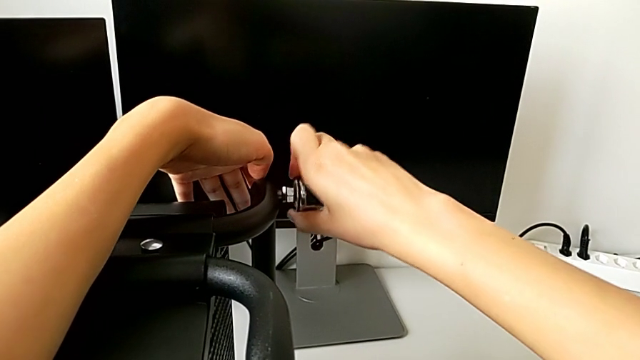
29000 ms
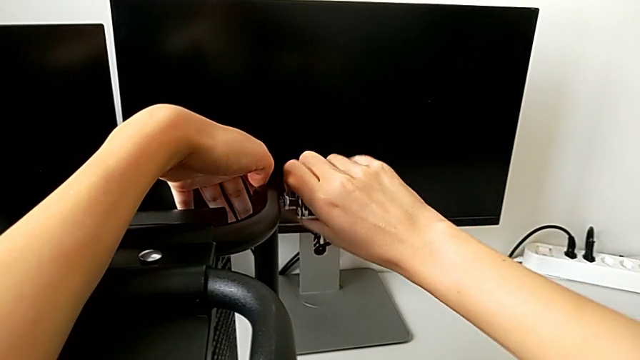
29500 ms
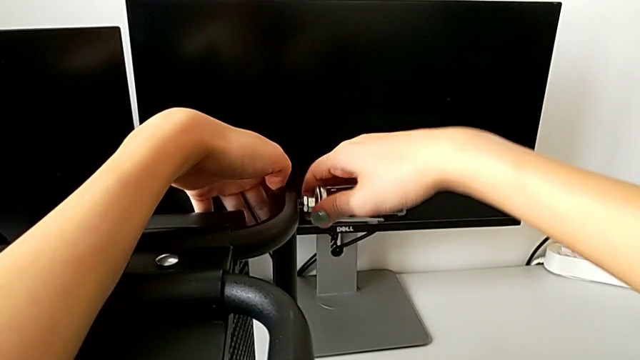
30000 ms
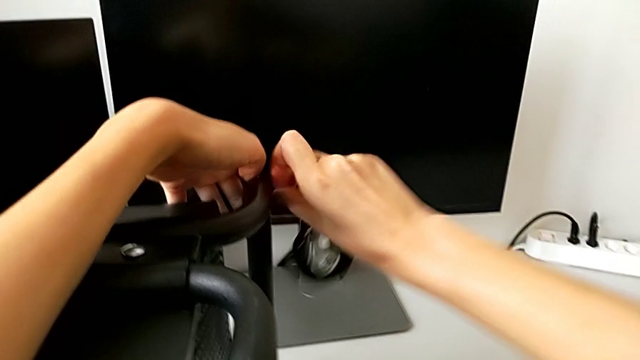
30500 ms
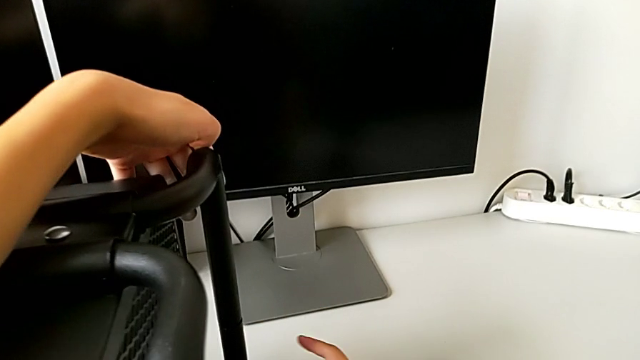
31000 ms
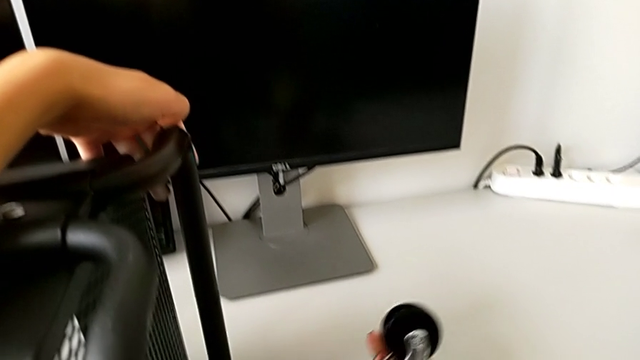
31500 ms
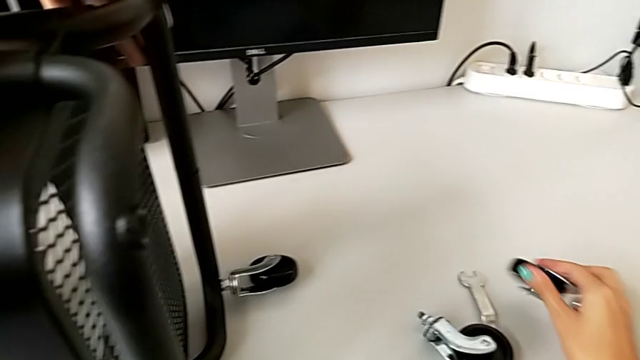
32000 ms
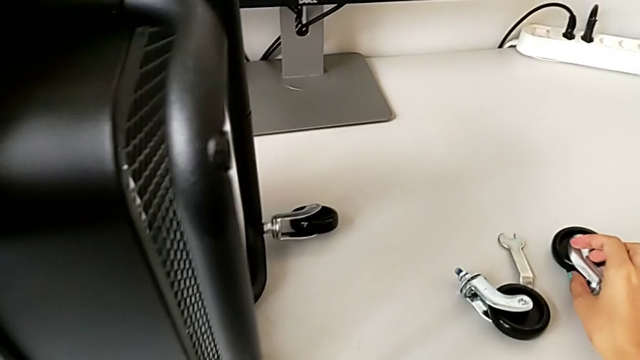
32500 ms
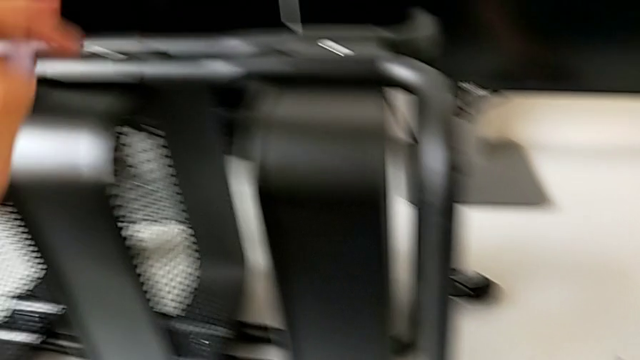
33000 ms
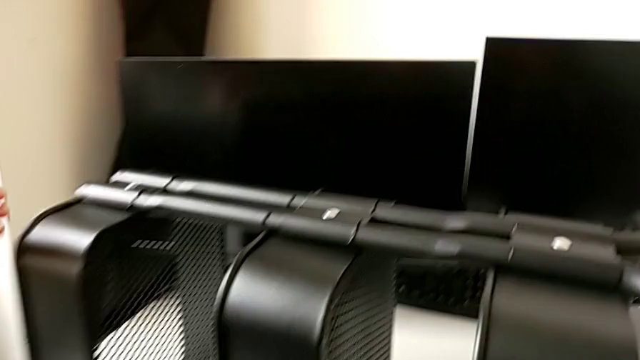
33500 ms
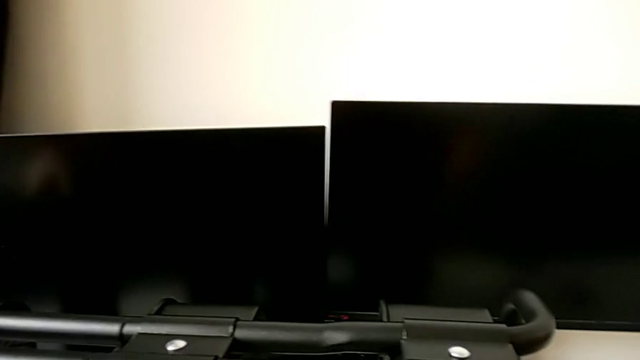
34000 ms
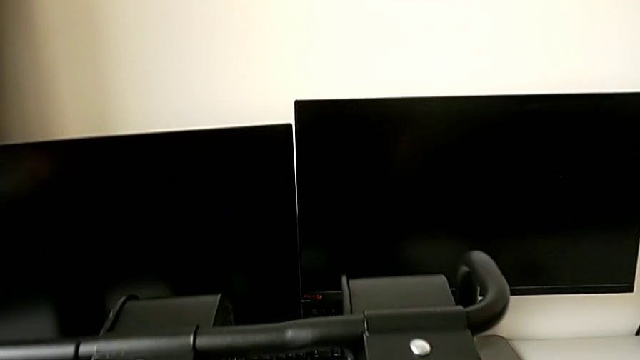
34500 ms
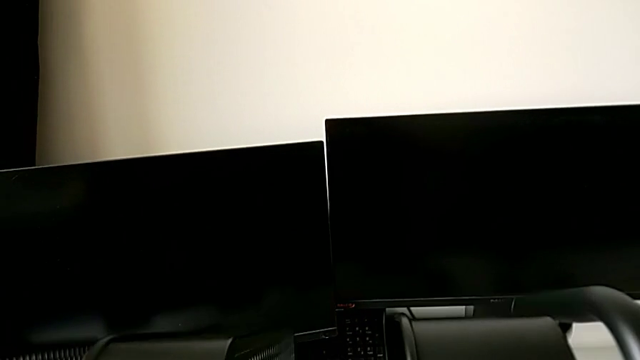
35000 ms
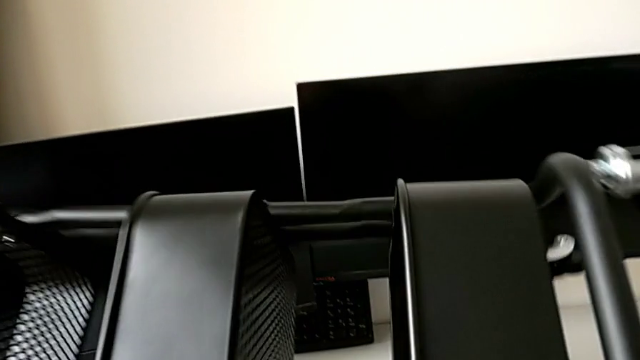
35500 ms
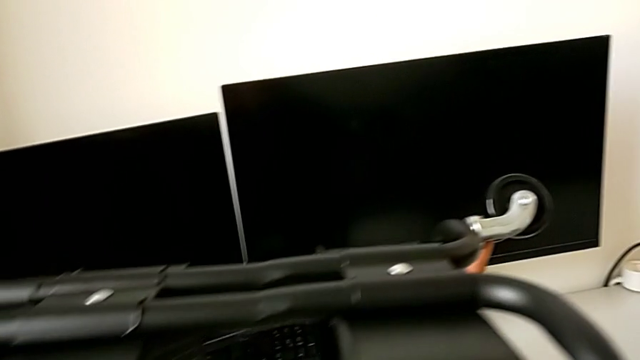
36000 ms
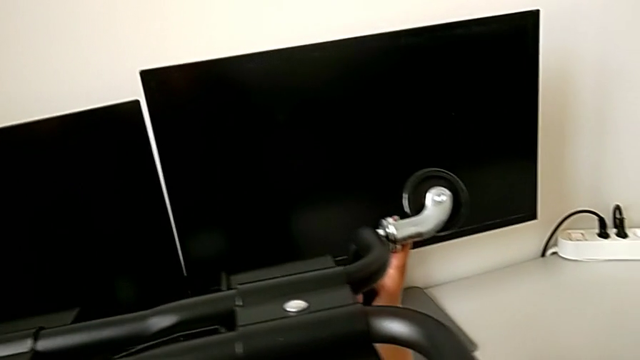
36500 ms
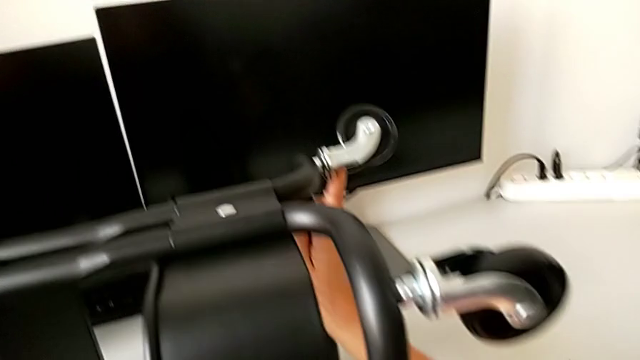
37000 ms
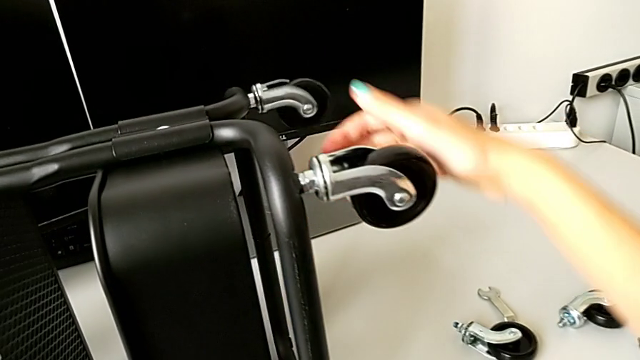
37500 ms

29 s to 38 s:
The camera wearer is disassembling all four wheels from the furniture. They place the wheel, approach the utility cart, rotate it and place it.

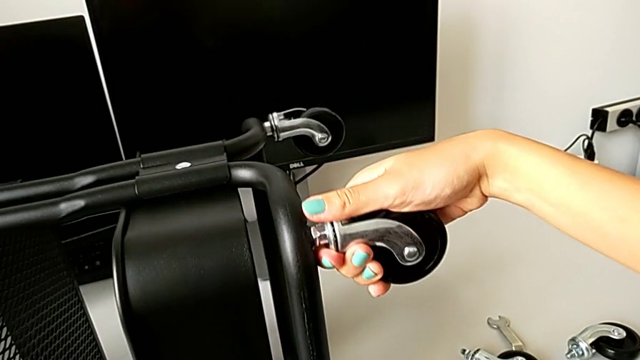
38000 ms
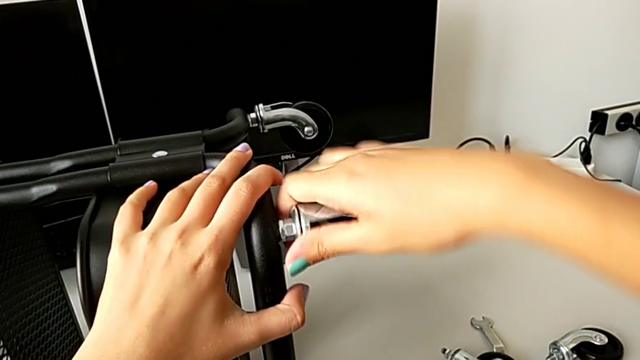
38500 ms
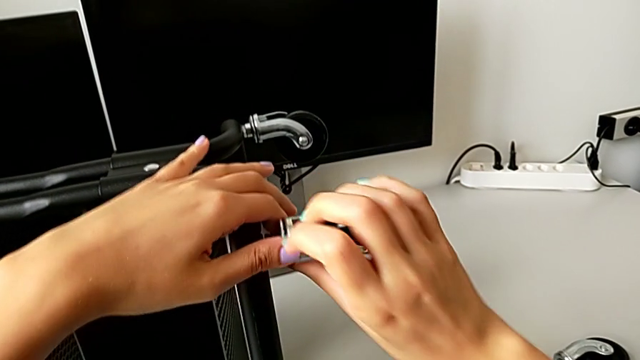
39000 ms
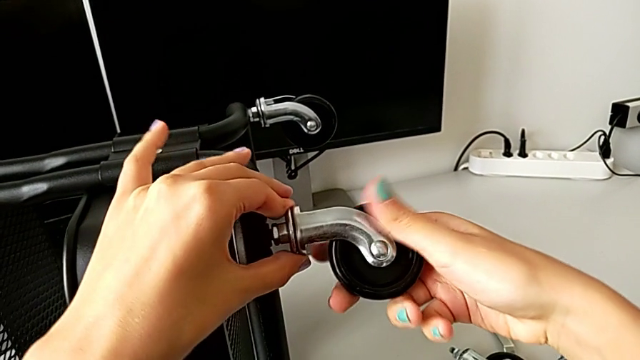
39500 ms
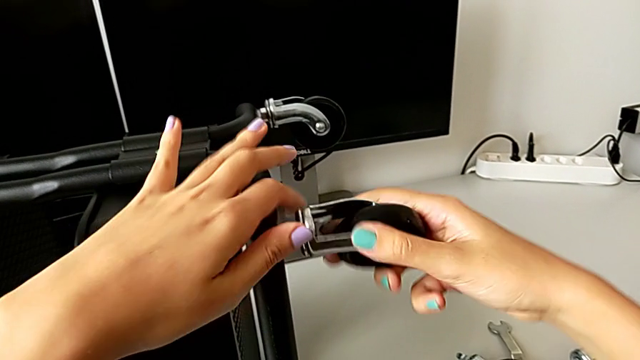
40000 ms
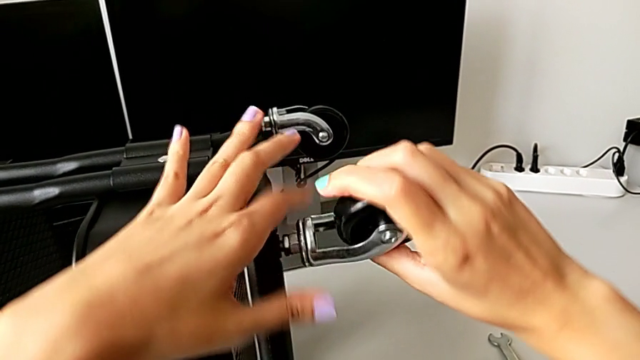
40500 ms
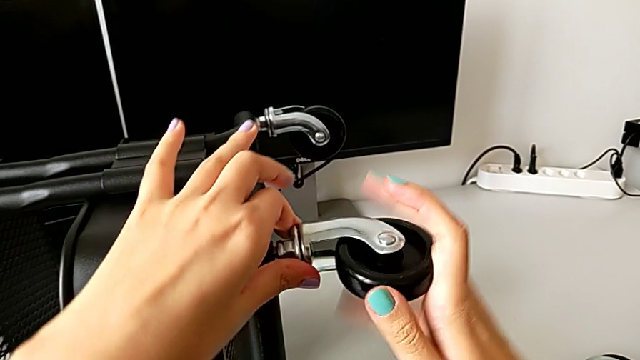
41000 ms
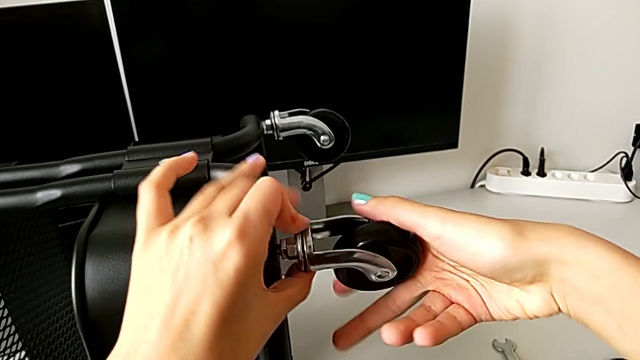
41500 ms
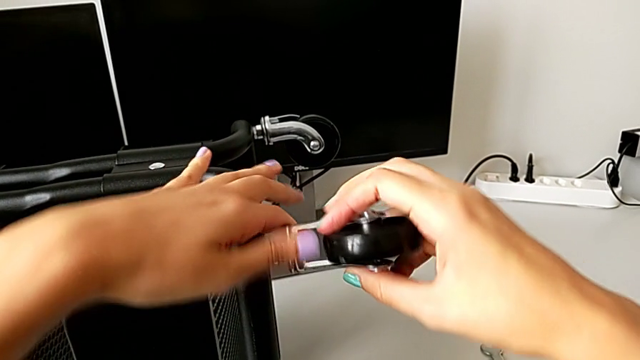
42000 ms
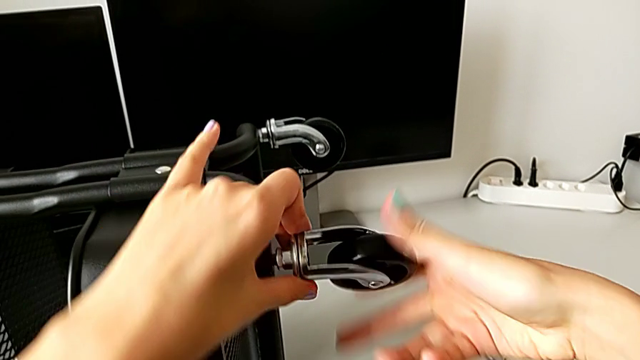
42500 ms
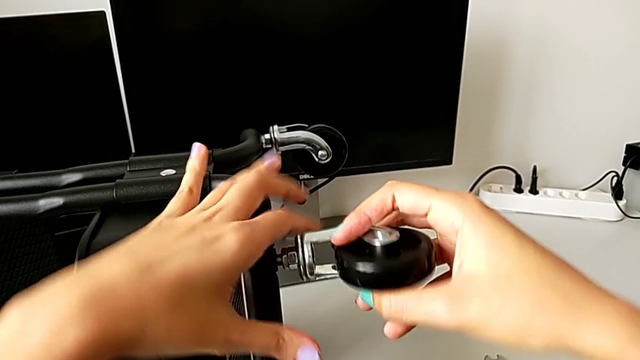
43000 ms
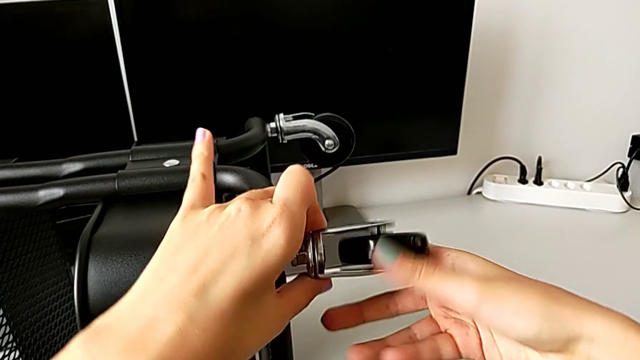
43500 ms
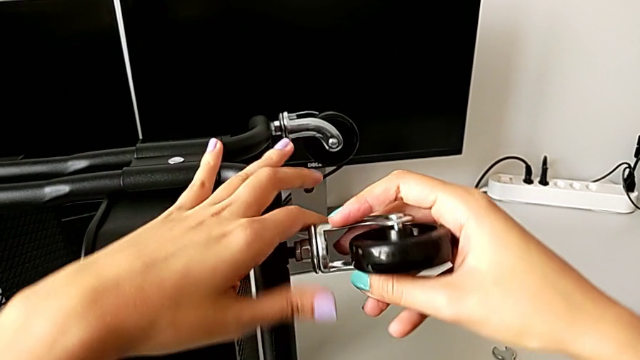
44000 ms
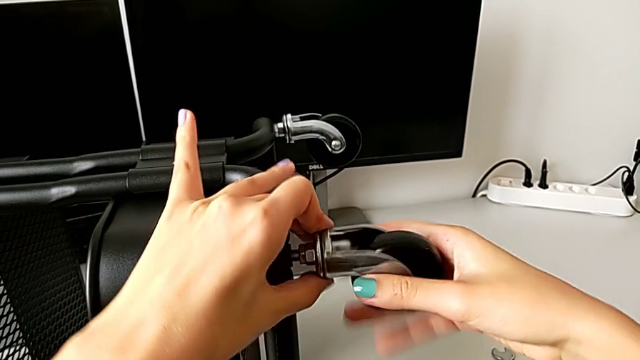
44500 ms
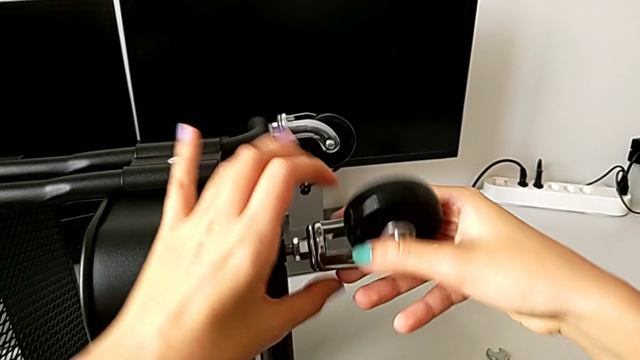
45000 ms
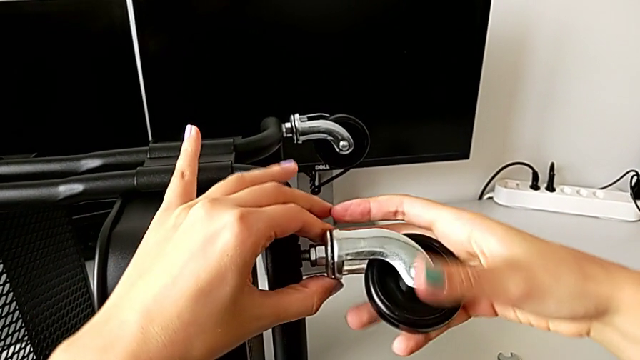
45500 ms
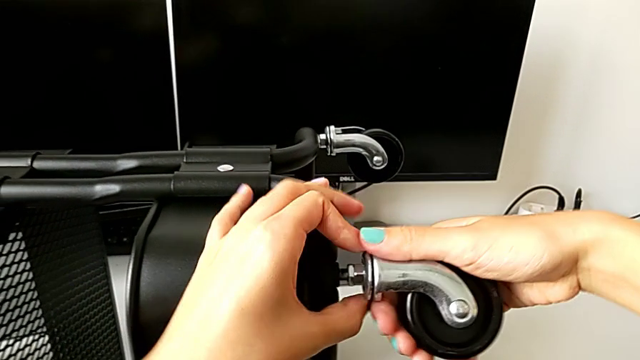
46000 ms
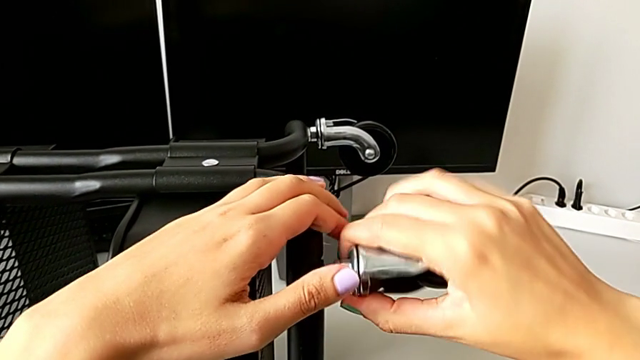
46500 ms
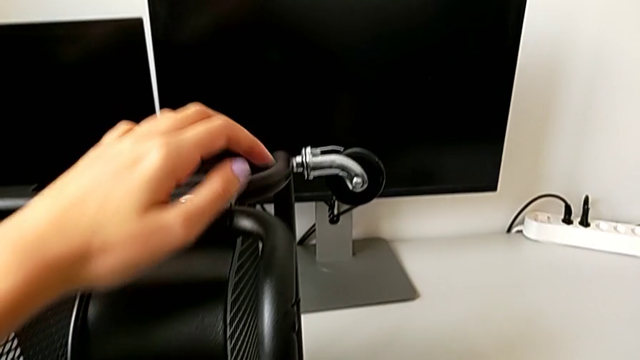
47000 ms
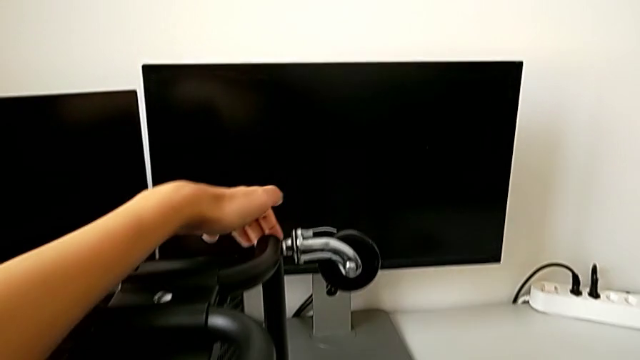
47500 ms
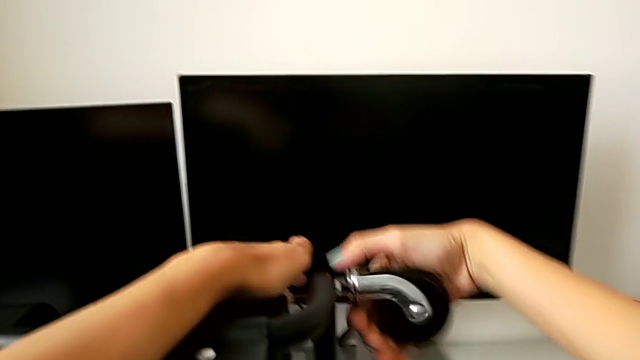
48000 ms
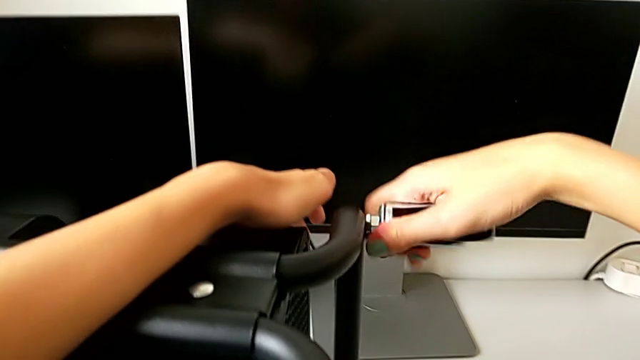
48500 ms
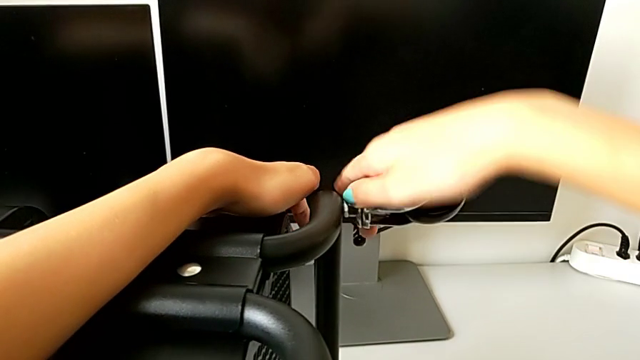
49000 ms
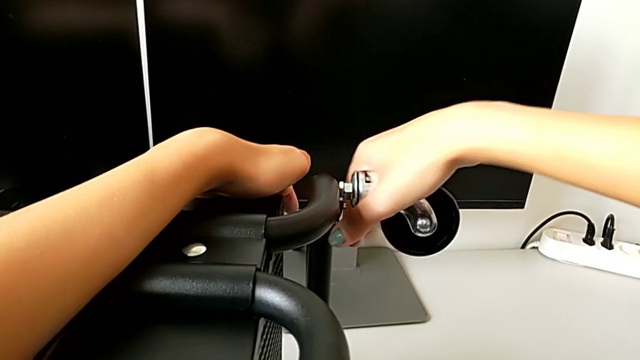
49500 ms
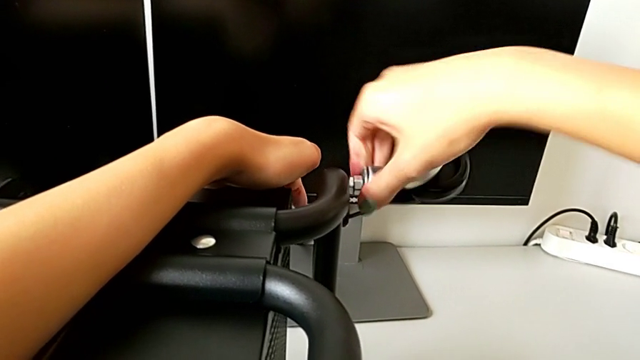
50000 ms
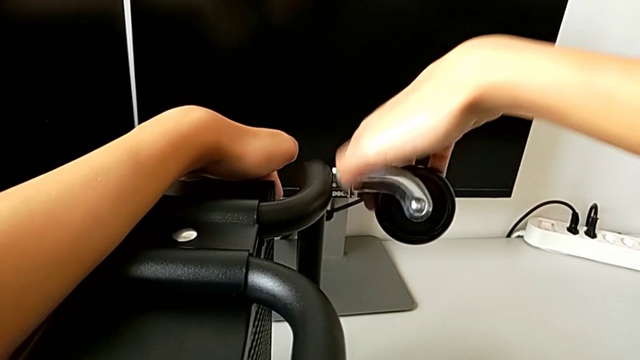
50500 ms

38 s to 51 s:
The camera wearer is disassembling all four wheels from the furniture. They unscrew the third wheel, approach the wheel and begin to unscrew the fourth wheel.
